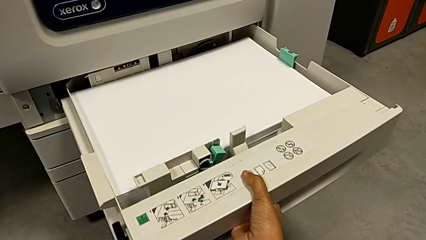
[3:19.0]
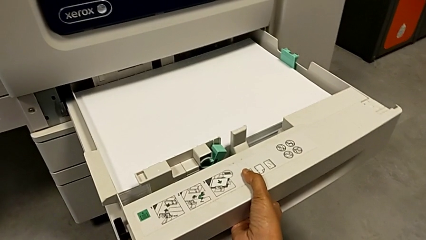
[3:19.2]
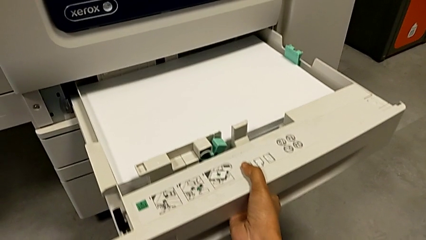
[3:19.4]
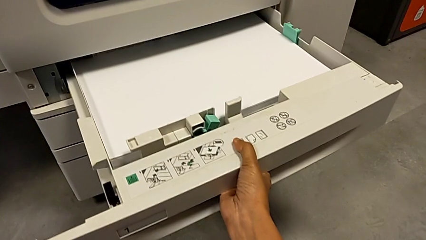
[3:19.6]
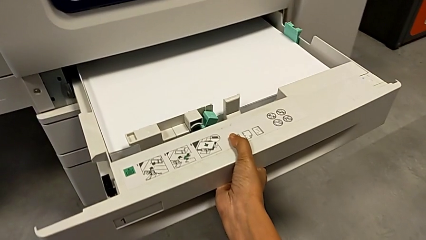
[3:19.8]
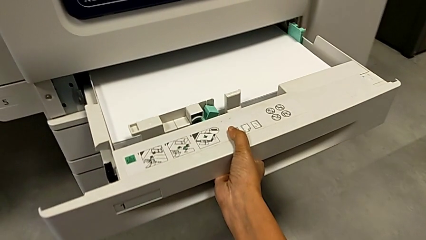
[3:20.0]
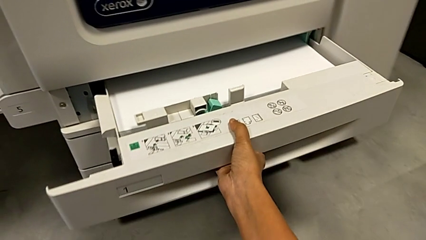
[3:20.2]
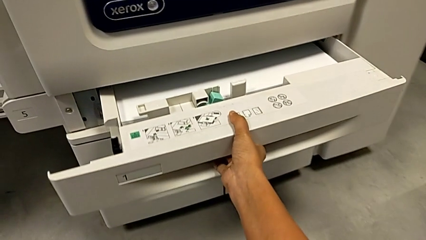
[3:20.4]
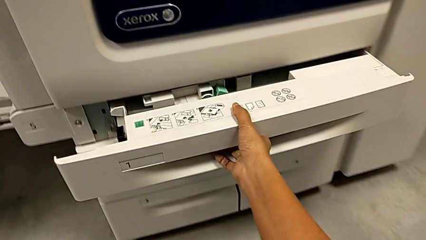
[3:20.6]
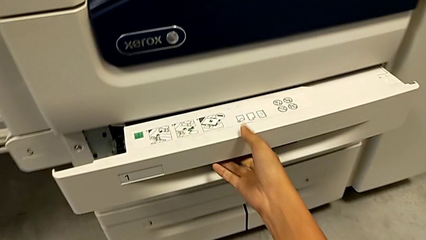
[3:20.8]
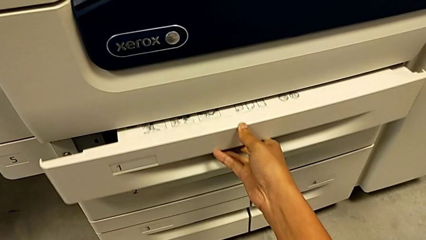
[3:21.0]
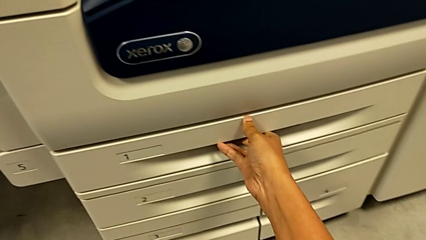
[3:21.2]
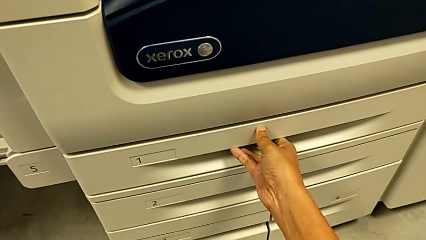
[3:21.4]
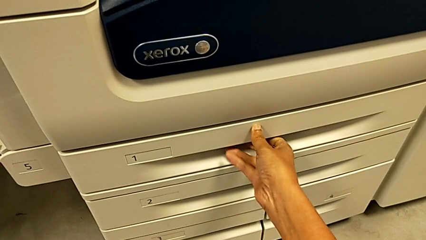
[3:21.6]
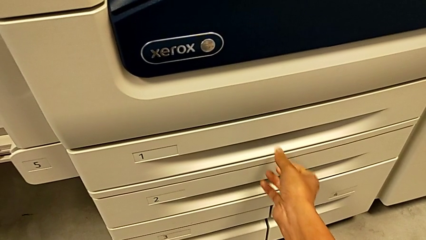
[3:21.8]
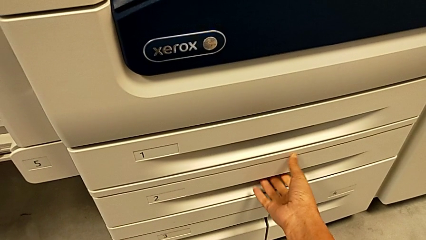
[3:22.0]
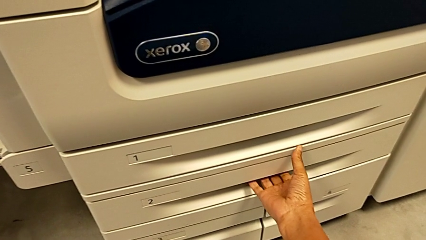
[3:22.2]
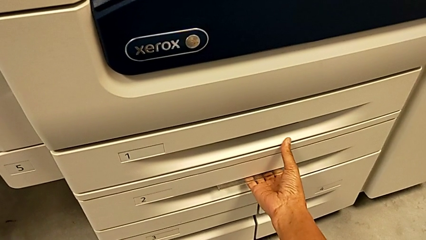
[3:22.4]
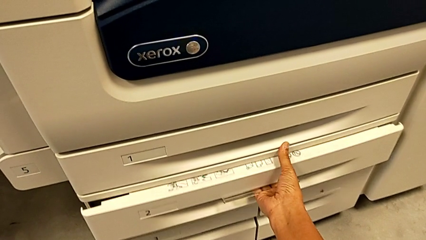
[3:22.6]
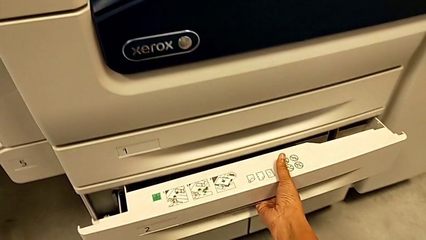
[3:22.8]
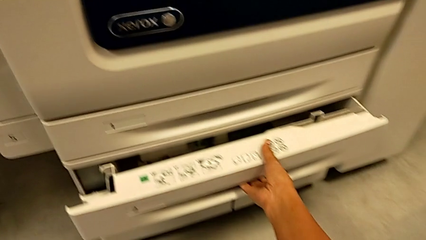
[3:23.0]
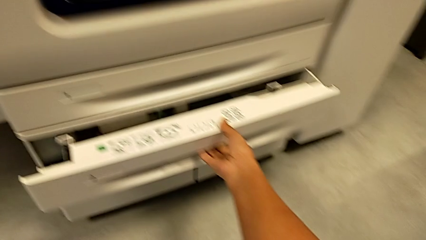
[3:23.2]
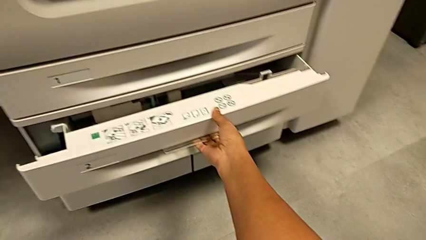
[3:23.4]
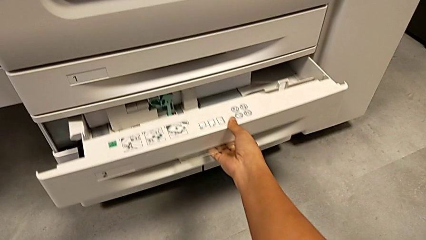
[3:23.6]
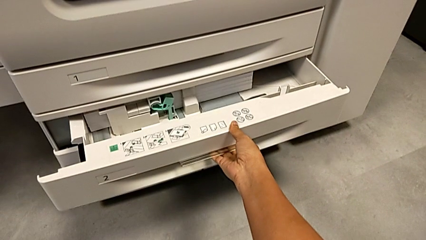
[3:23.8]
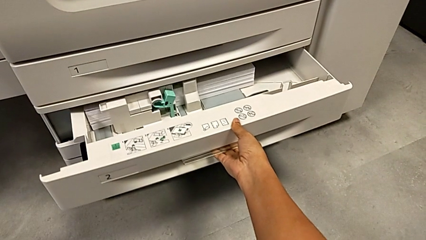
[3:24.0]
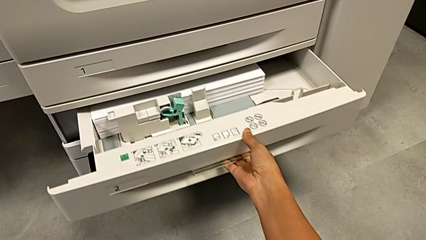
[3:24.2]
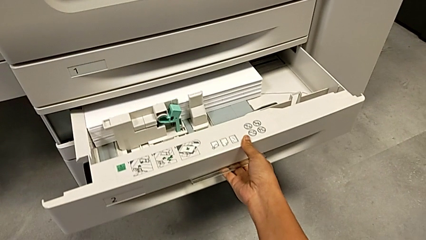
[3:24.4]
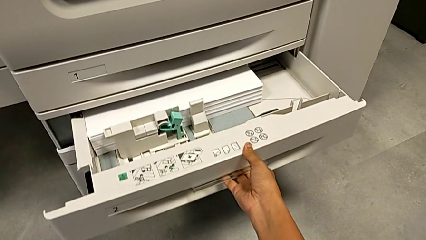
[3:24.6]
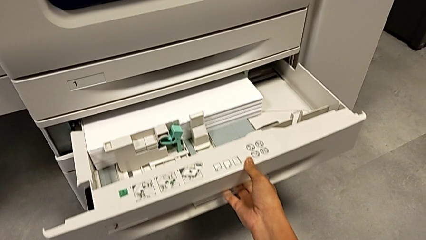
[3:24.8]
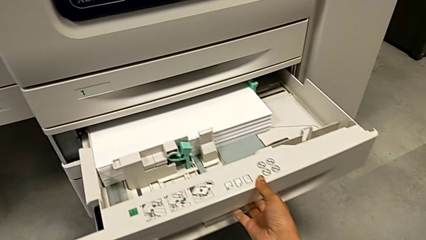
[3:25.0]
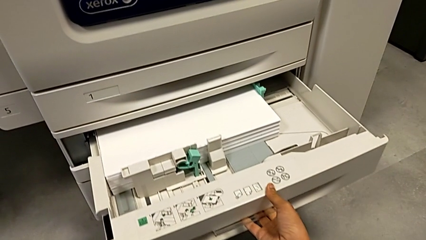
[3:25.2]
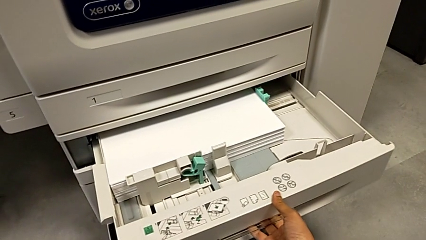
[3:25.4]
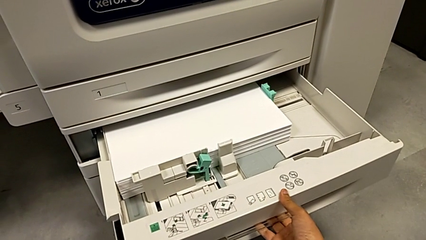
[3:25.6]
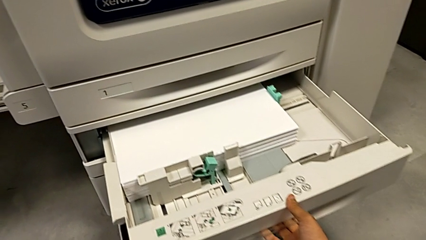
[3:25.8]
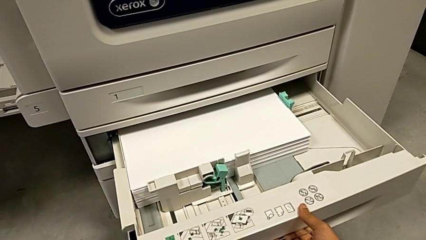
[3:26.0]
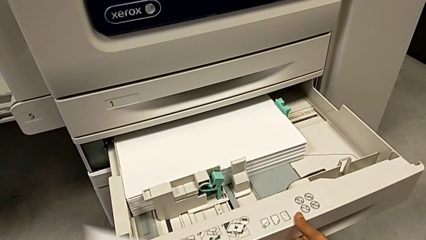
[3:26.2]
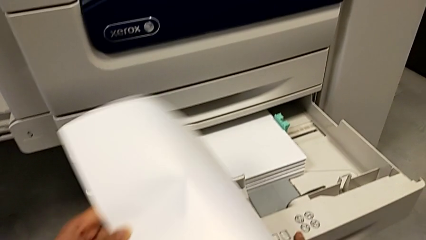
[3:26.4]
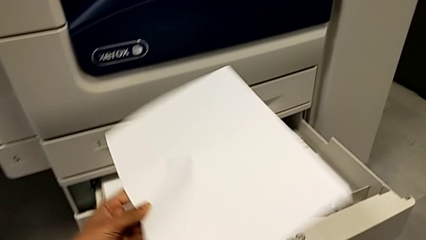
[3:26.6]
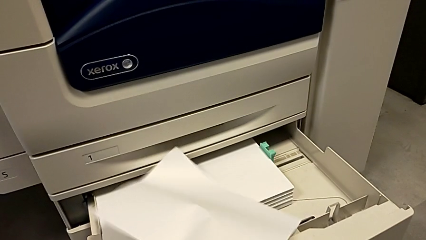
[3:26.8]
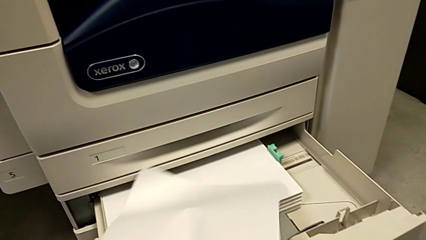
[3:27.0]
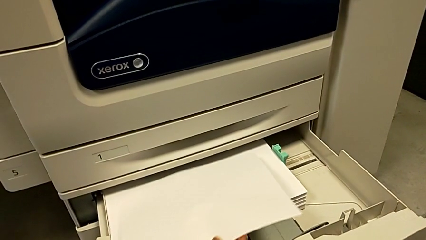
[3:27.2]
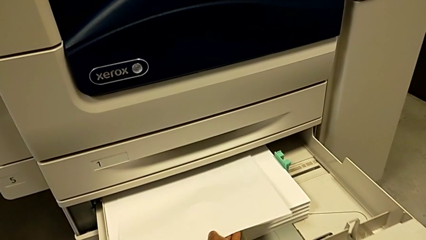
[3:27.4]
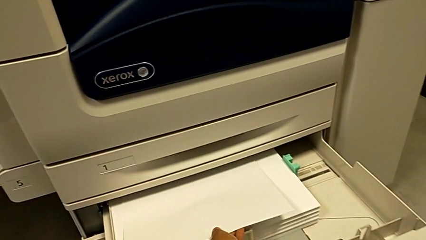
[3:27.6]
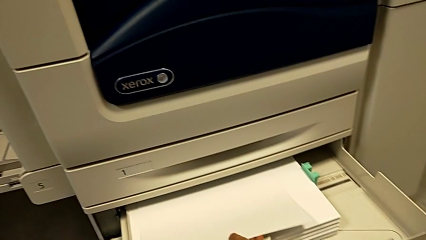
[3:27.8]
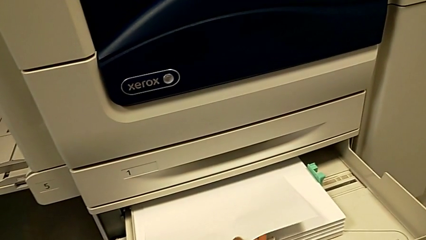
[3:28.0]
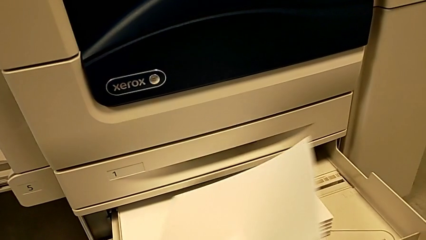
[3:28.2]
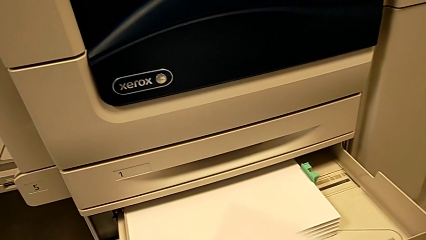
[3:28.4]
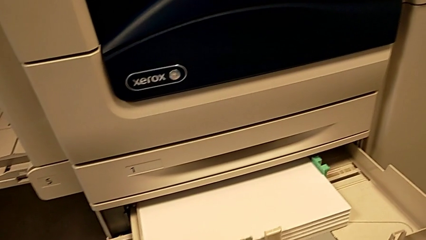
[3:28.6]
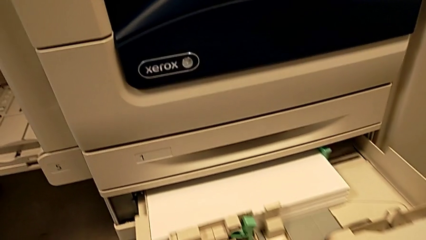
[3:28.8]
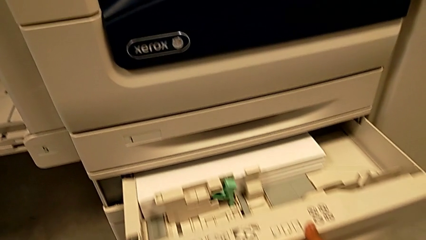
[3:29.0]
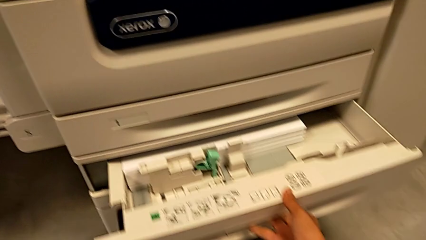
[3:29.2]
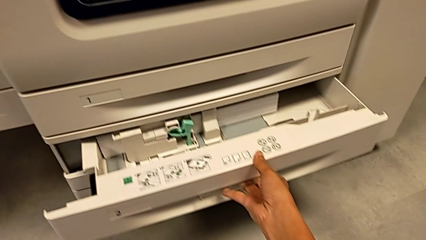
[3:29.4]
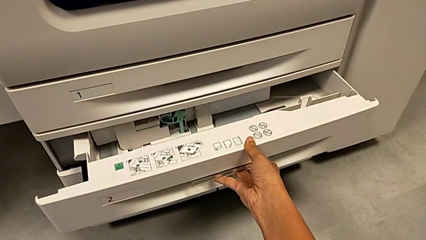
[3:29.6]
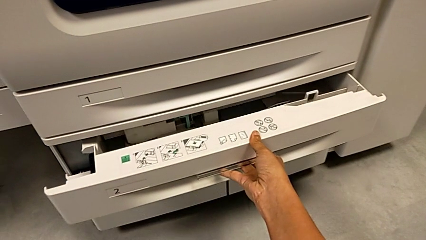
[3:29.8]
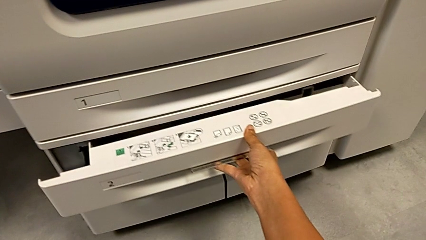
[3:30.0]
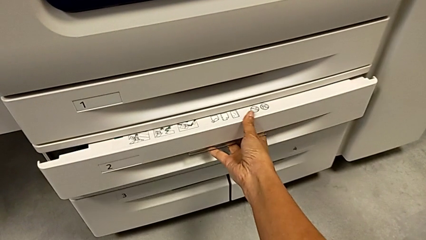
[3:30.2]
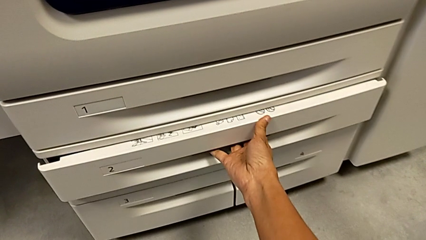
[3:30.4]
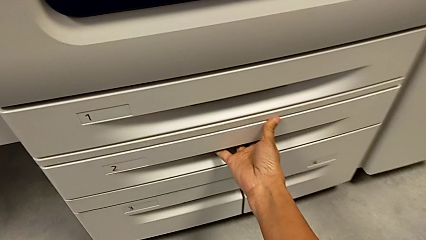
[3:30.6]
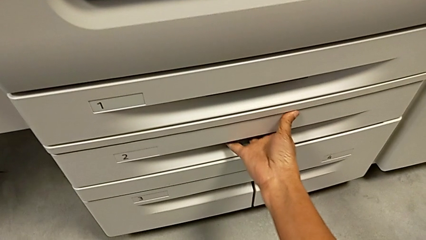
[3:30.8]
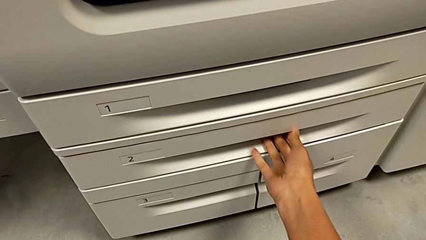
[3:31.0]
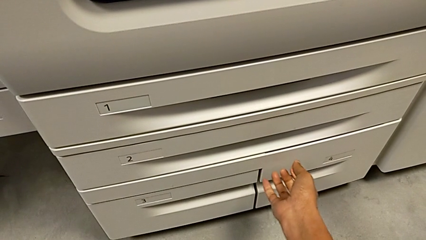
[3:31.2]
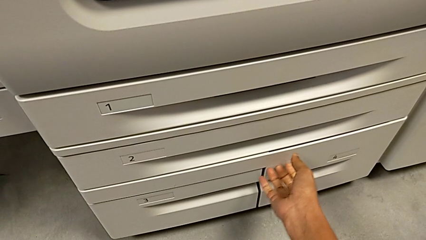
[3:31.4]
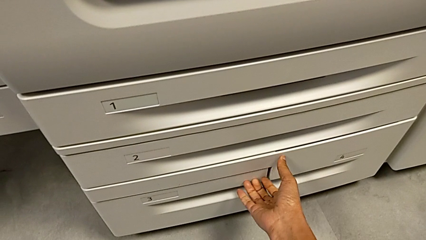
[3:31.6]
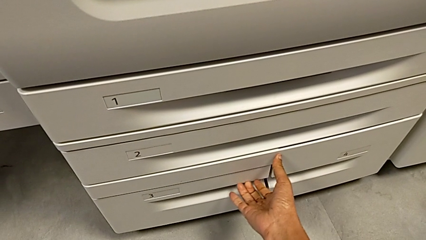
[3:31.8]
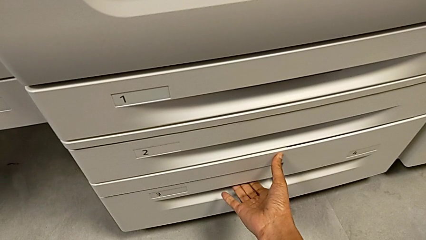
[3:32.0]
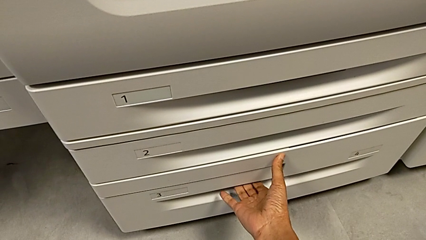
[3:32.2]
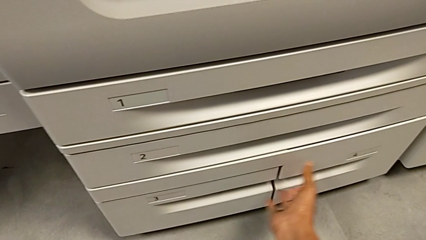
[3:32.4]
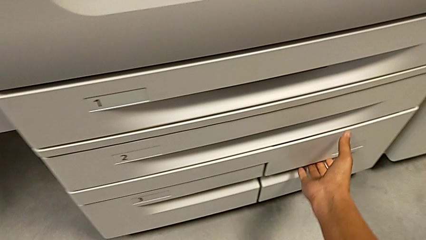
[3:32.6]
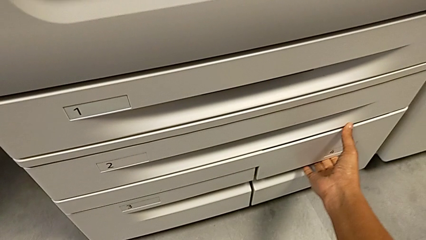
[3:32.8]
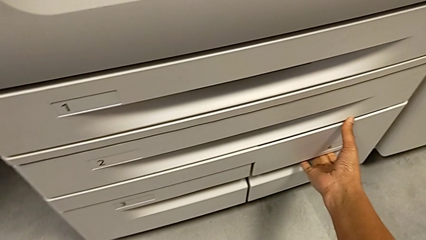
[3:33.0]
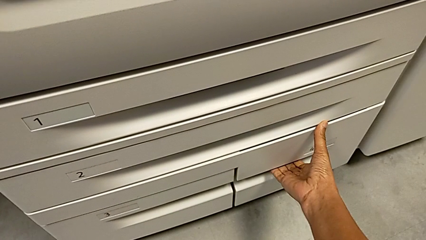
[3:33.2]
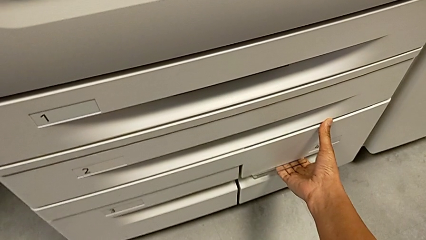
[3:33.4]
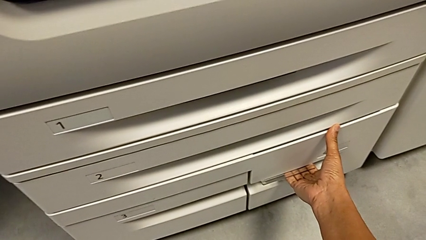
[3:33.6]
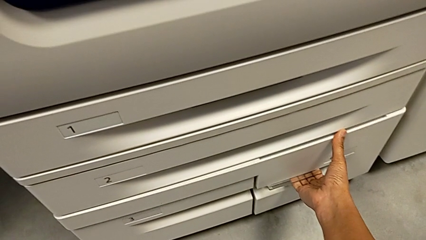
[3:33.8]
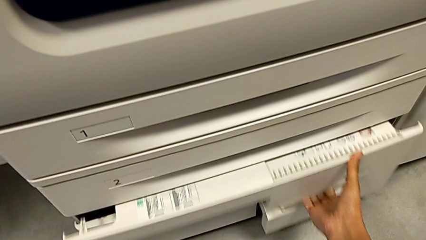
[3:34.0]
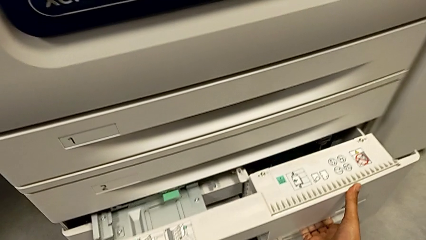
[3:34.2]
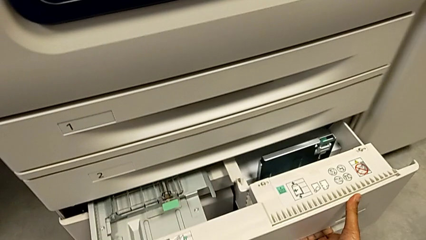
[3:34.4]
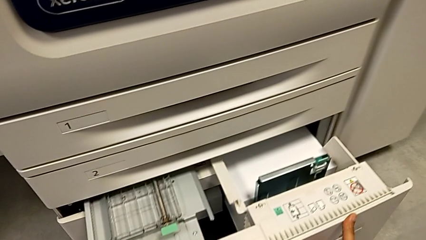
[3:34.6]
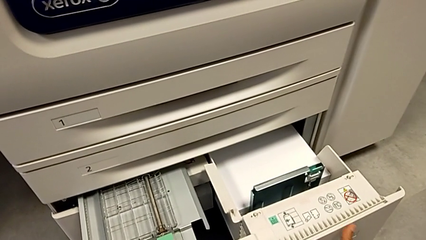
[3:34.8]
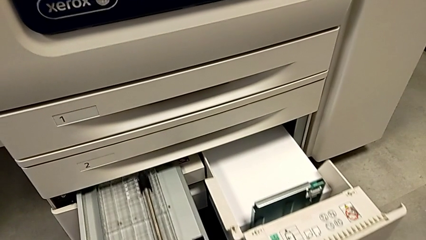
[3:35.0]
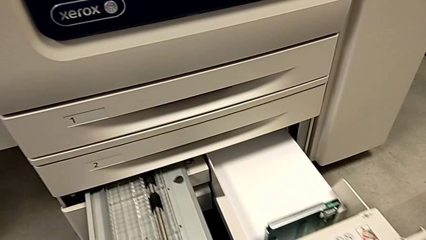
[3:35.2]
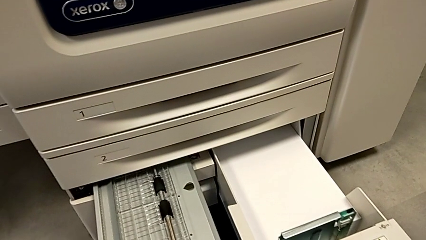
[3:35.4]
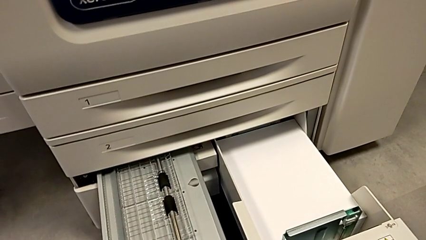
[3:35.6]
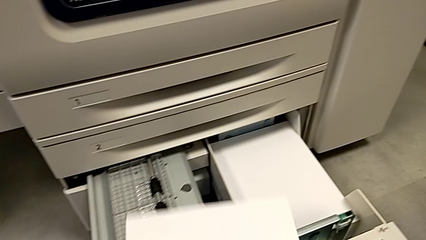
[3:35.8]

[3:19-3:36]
The camera wearer is loading the paper stack. They close the first paper tray and wrongly grab the second paper tray, open it, insert the paper stack, withdraw it with the left hand and close the second paper tray with the right hand. They open the fourth paper tray.
